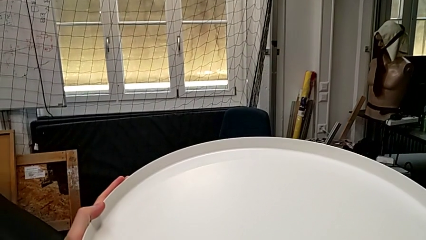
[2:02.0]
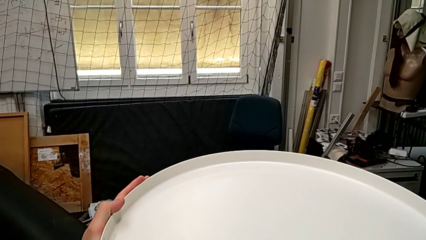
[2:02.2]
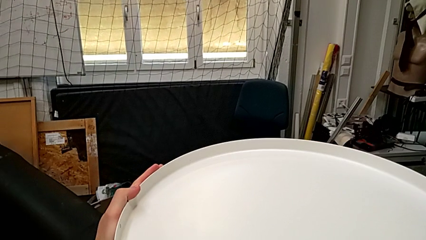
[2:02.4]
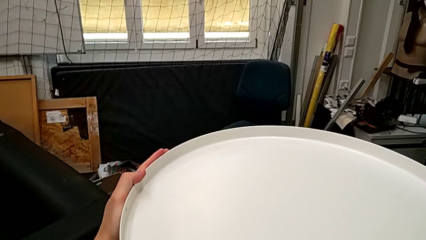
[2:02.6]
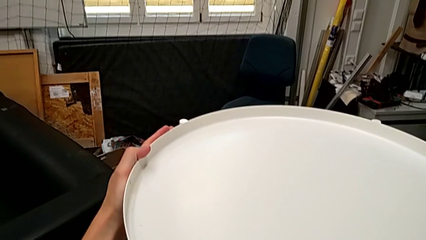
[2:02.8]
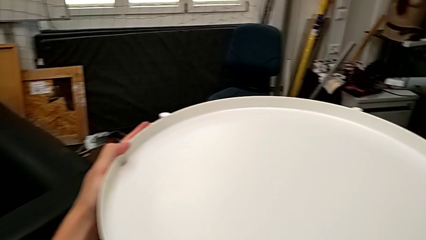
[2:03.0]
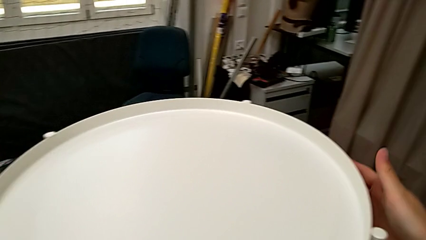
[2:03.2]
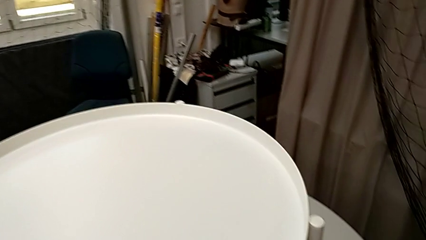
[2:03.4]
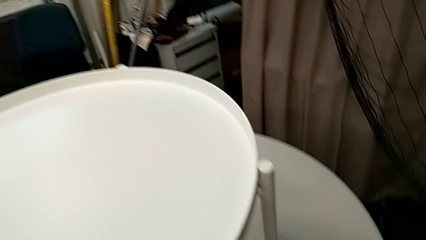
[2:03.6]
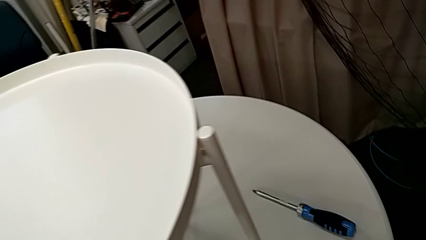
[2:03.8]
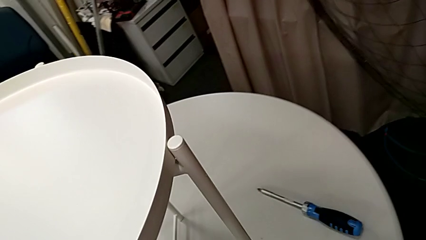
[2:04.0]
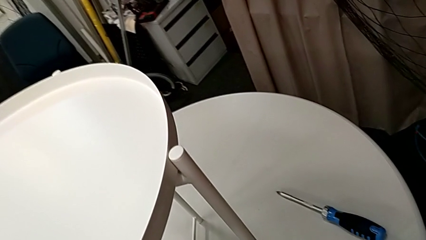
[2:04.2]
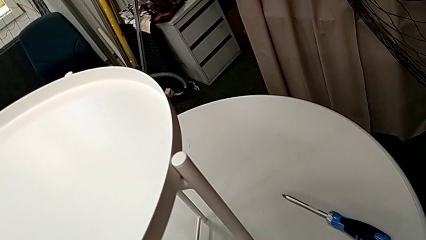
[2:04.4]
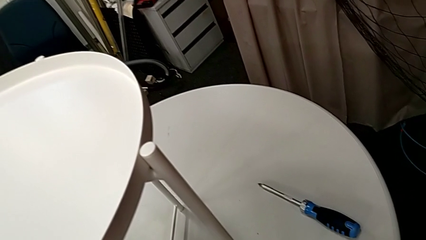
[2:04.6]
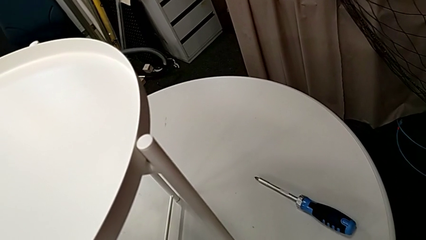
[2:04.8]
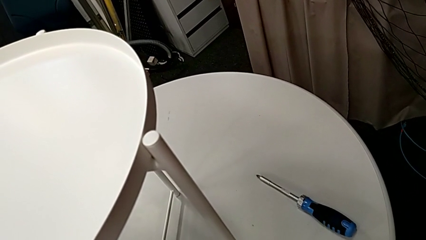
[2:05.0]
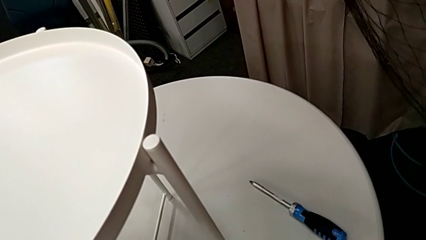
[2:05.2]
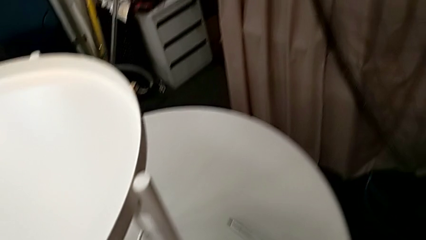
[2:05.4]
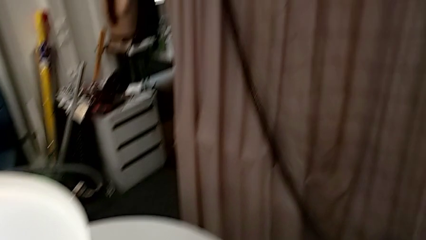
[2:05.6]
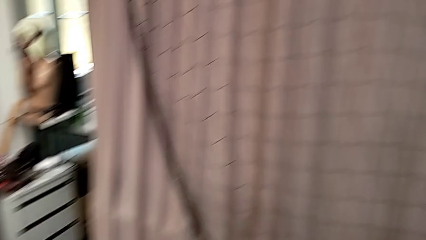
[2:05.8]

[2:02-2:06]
The camera wearer is assembling the tray to the legs. They align the tray.
